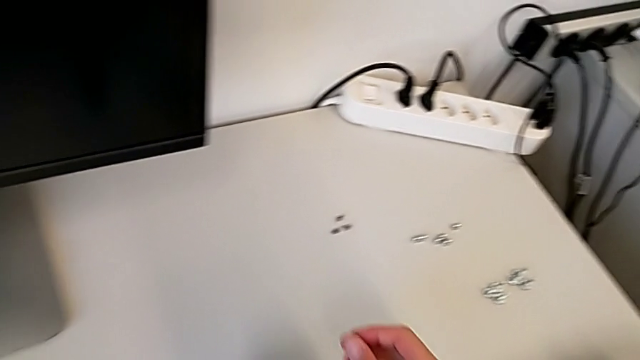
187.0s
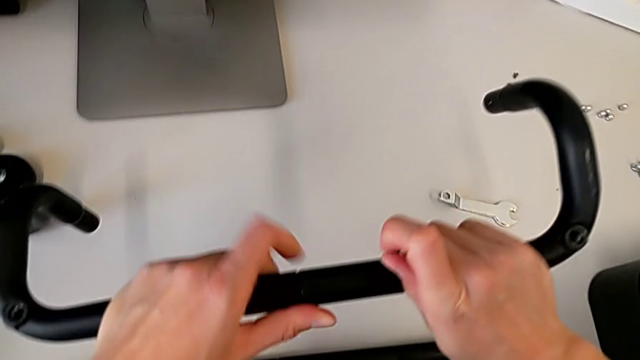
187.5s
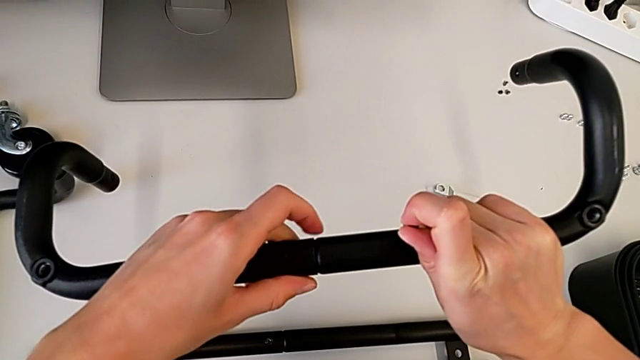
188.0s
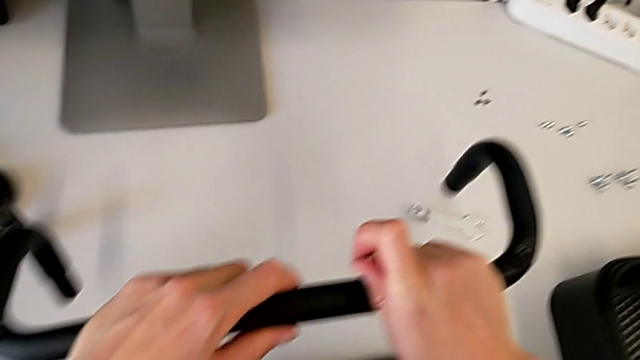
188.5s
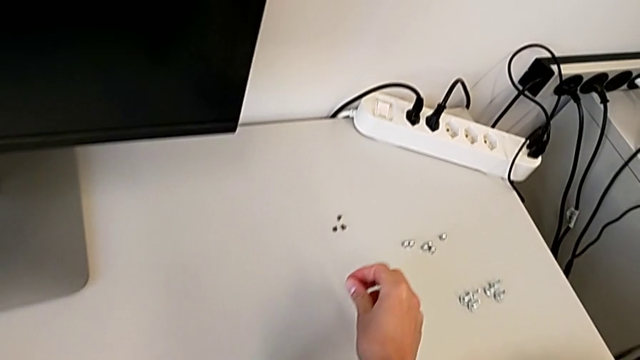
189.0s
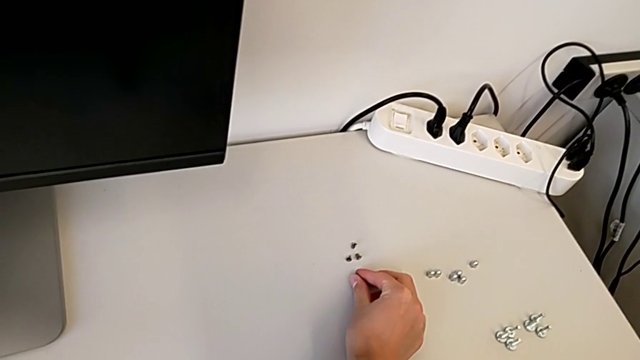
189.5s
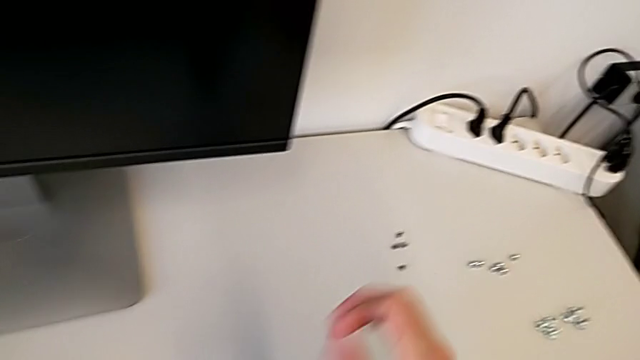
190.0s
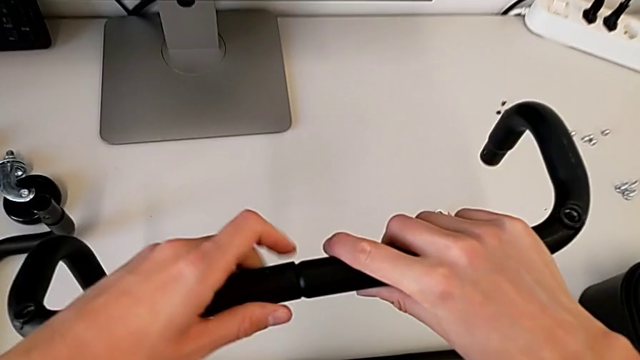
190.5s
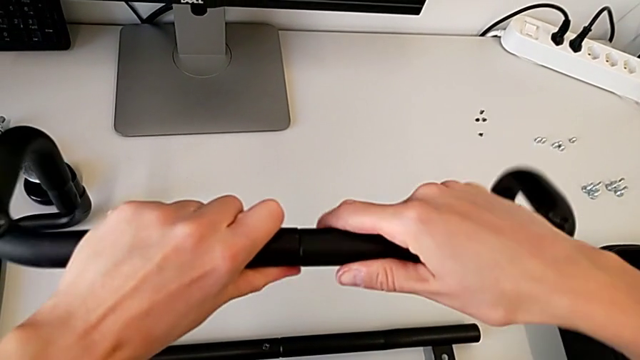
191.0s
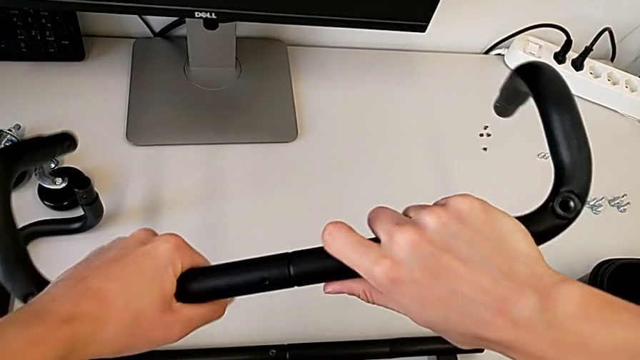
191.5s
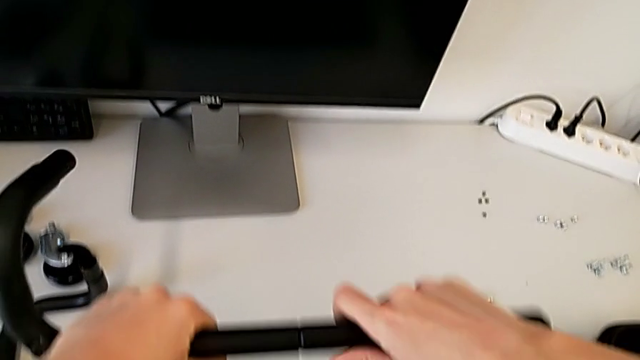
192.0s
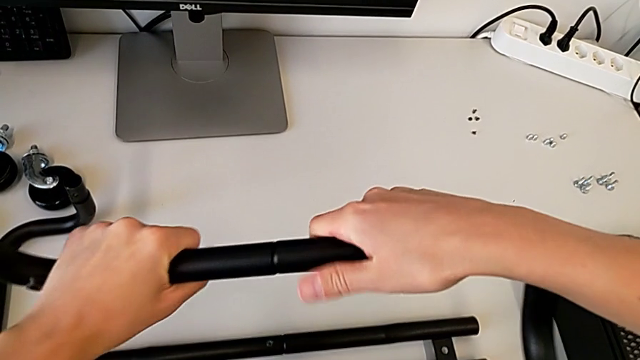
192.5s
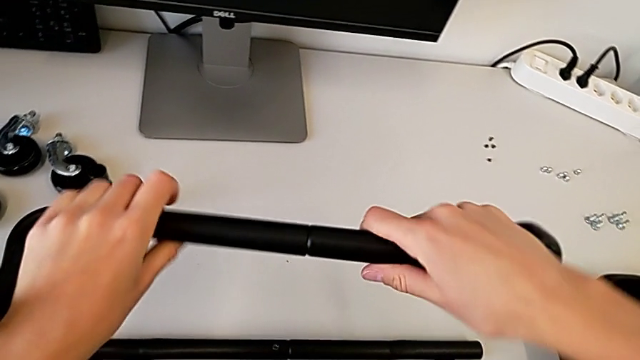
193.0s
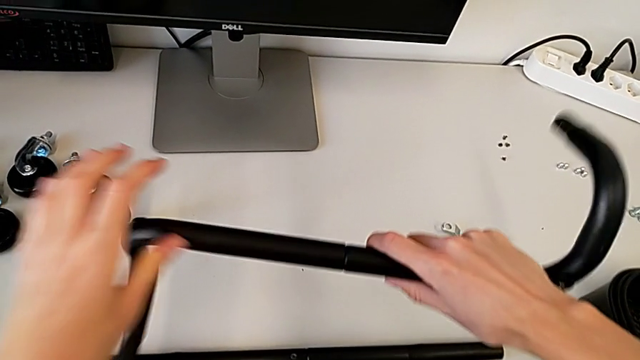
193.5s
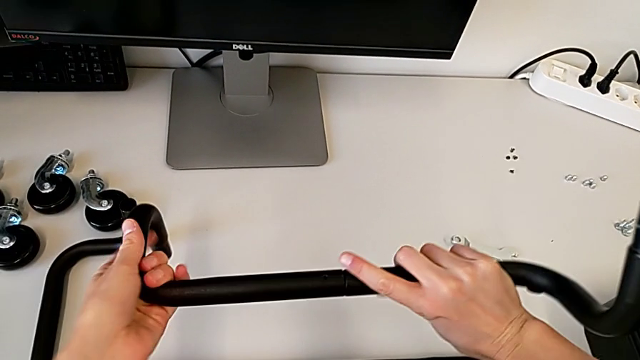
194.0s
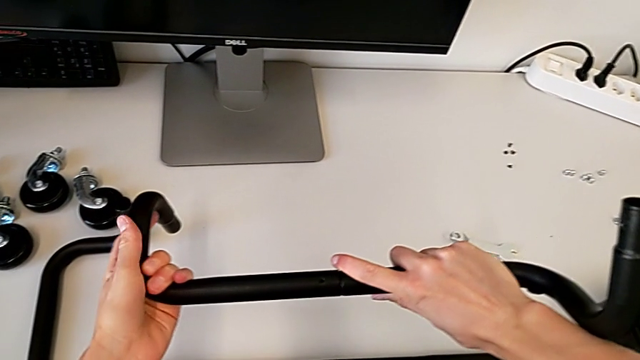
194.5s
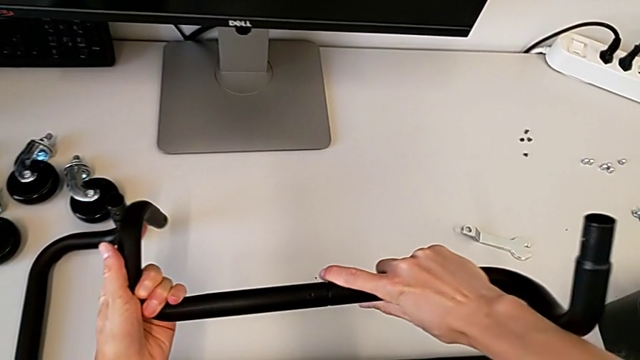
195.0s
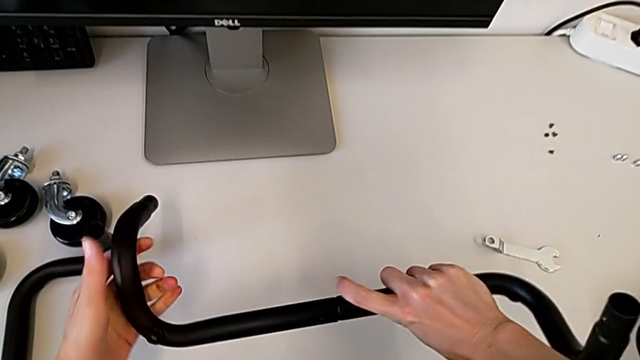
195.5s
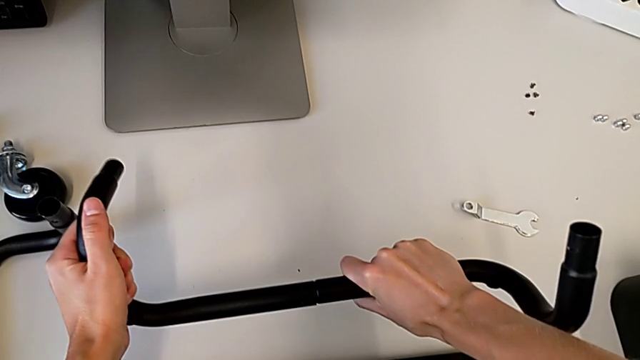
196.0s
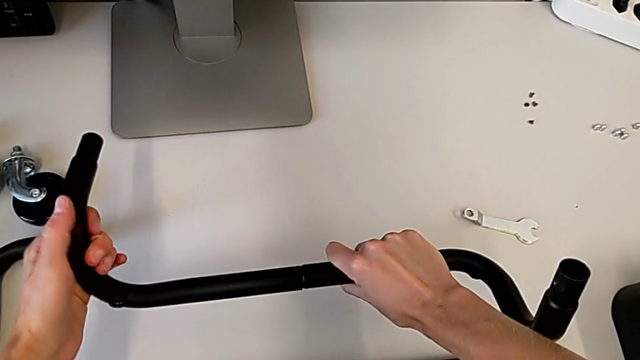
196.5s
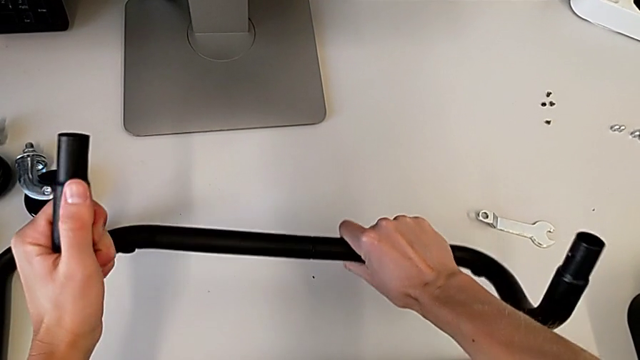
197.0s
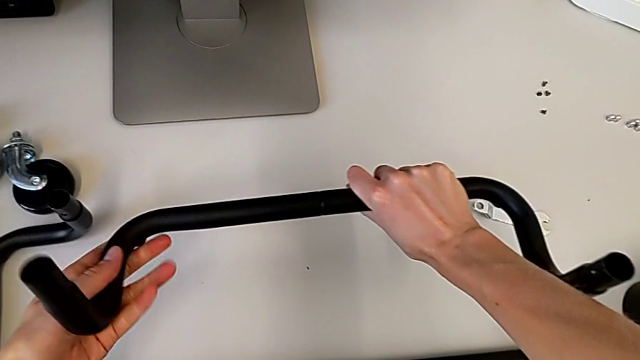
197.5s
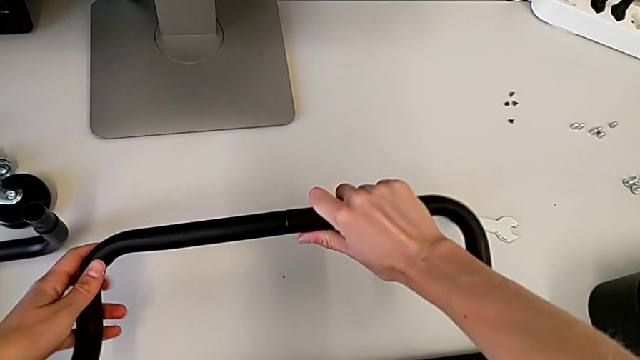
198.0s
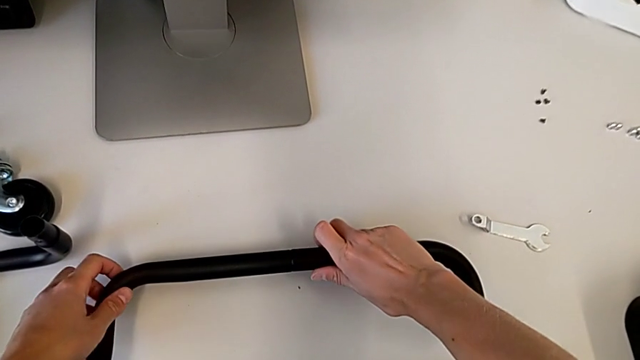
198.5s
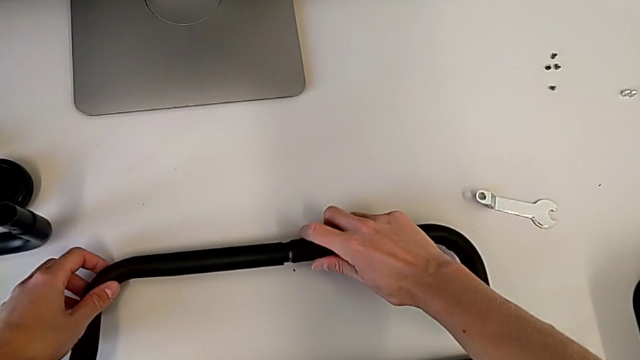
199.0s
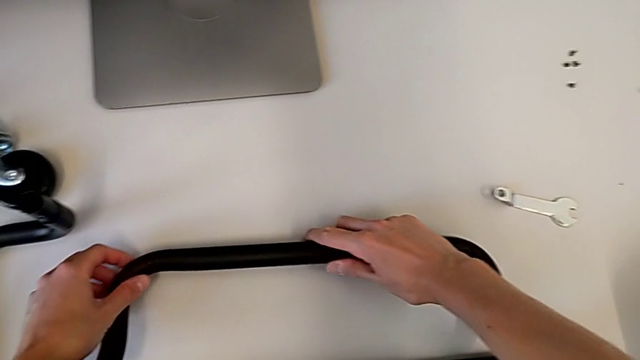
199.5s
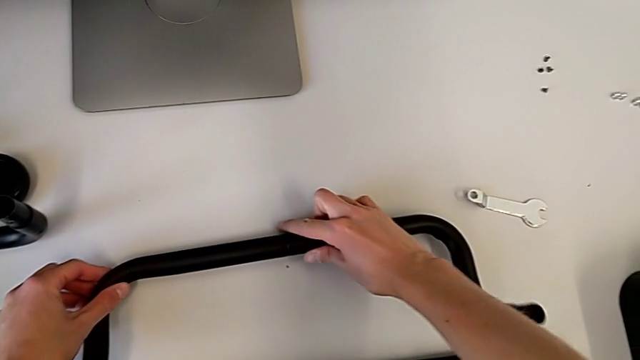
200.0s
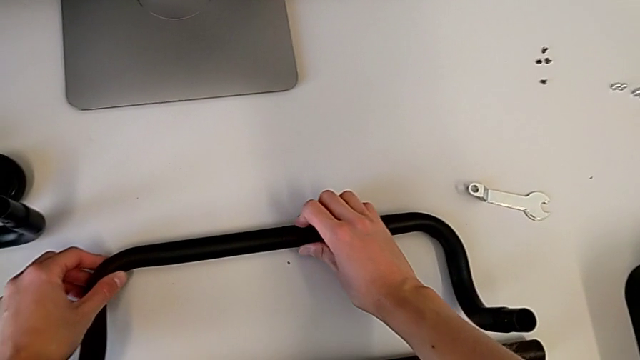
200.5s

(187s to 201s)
The camera wearer is assembling the first base frame. They place the screw, wrongly assemble the frame and place the first frame.

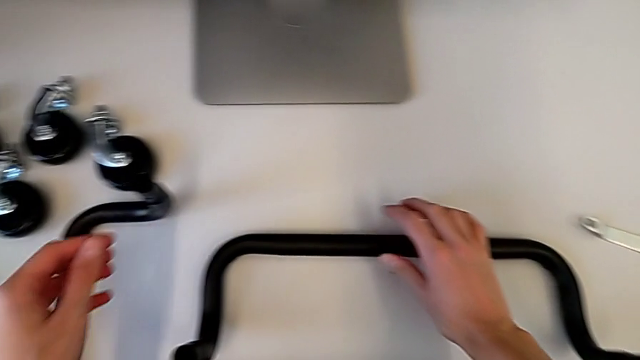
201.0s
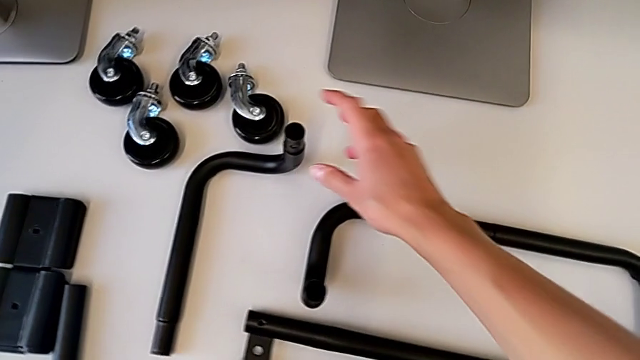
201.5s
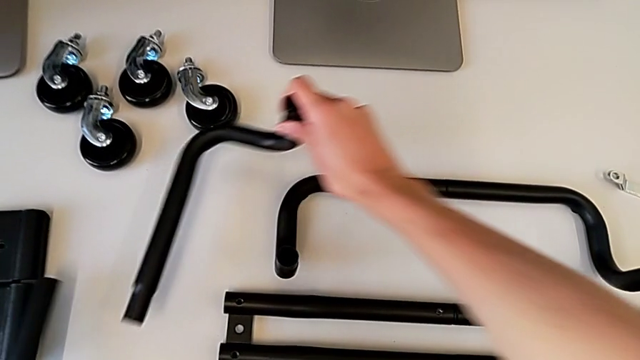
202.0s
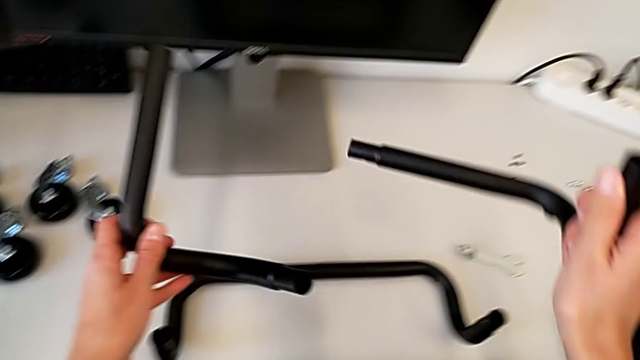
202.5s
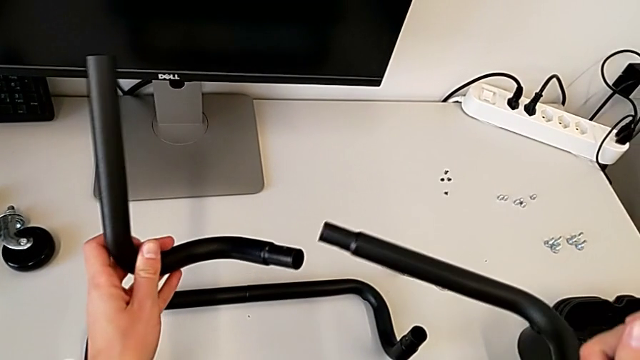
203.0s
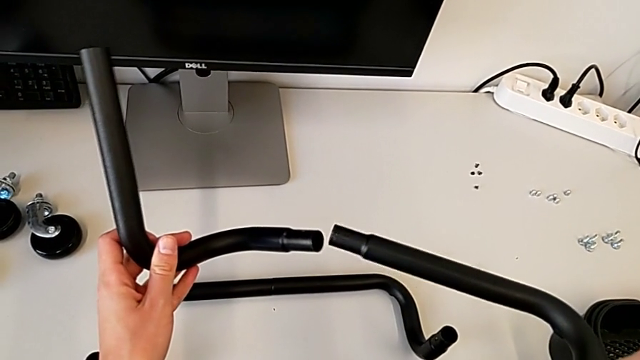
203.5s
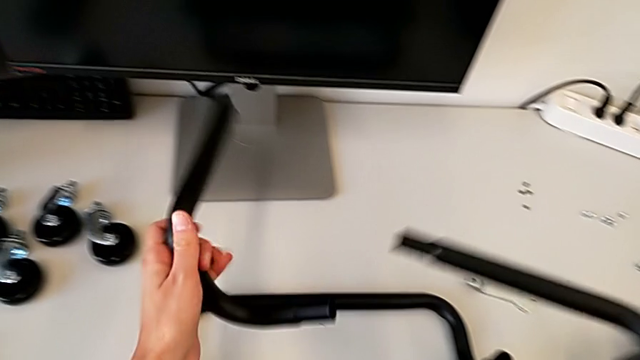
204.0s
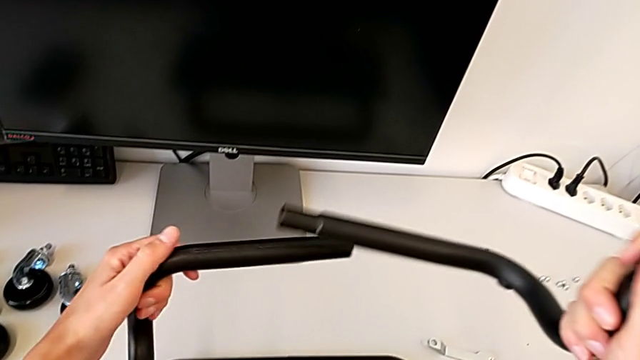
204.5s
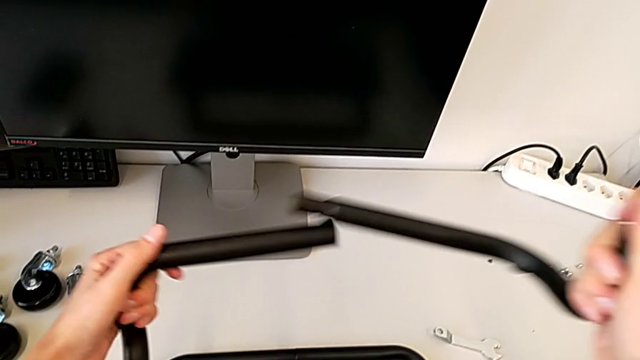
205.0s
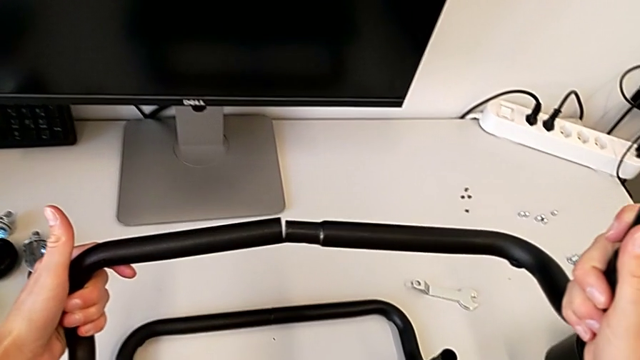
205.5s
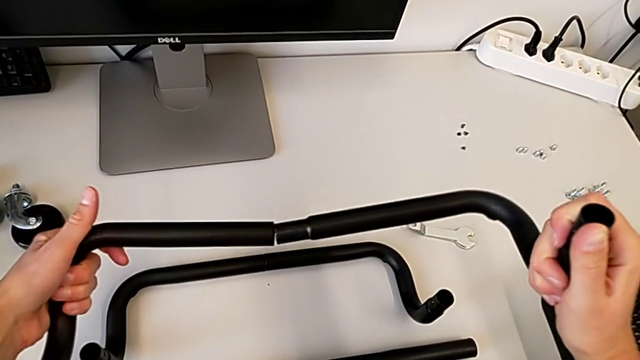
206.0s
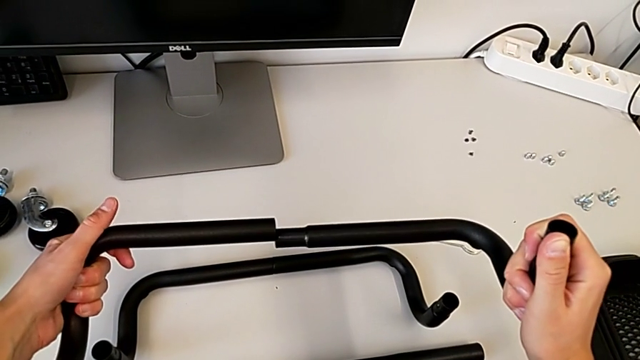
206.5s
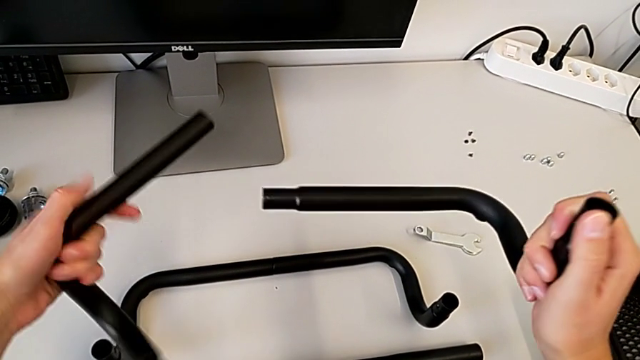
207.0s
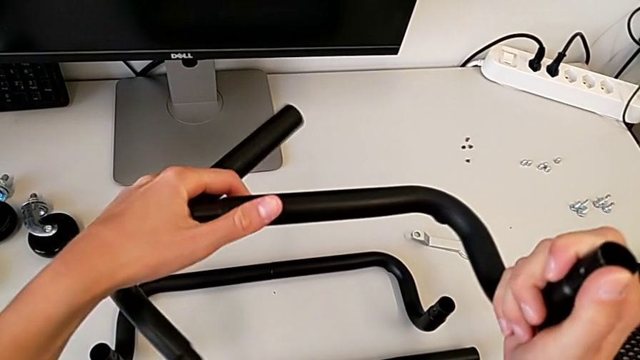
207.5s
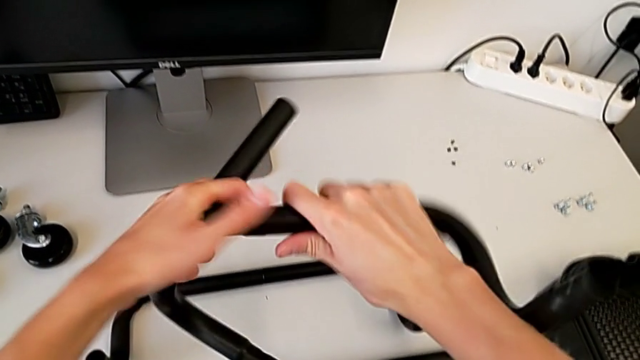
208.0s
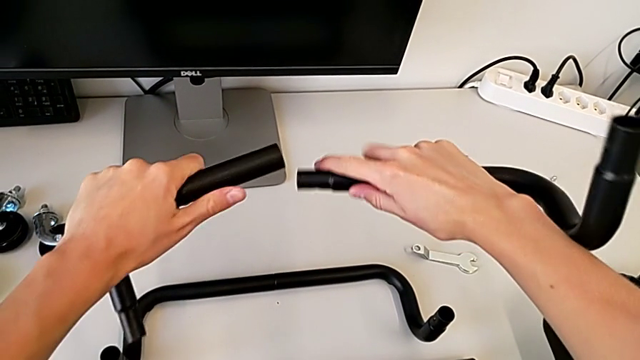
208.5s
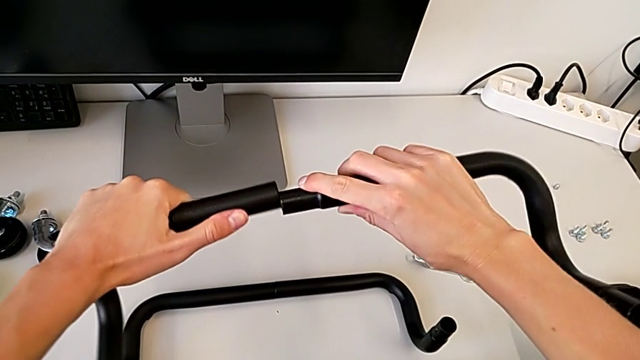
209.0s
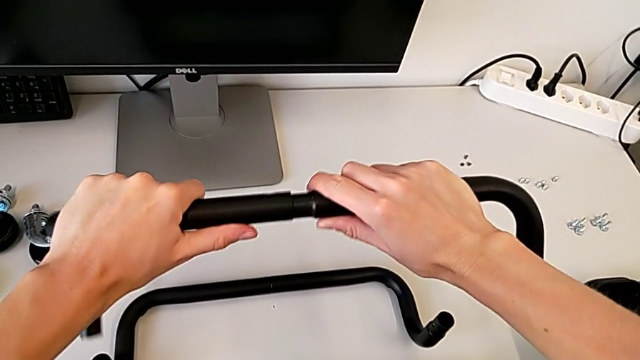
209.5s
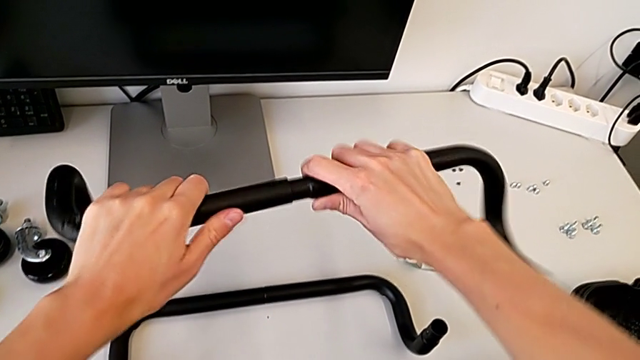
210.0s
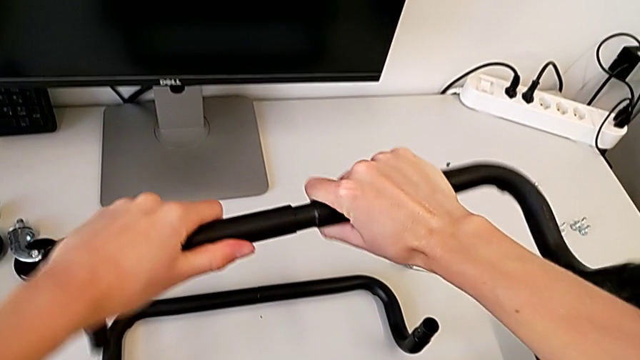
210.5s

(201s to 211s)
The camera wearer is assembling the second base frame. They grab the second frame and begin to assemble it.
